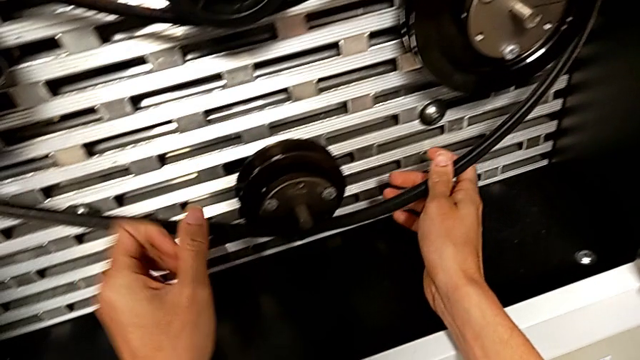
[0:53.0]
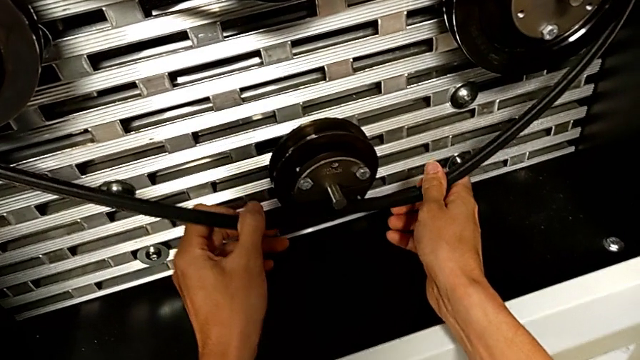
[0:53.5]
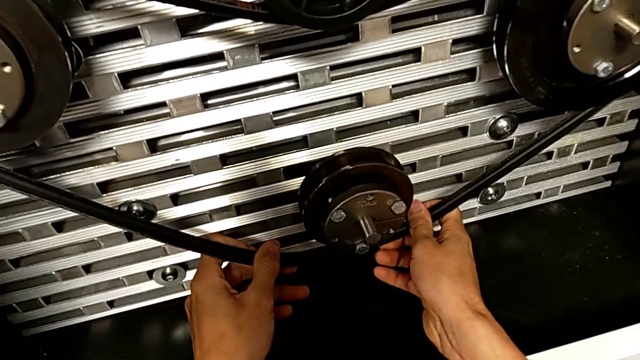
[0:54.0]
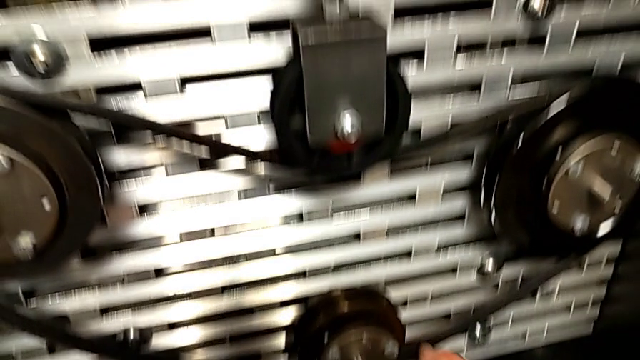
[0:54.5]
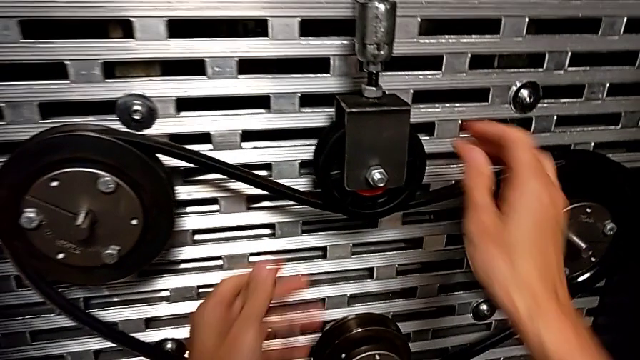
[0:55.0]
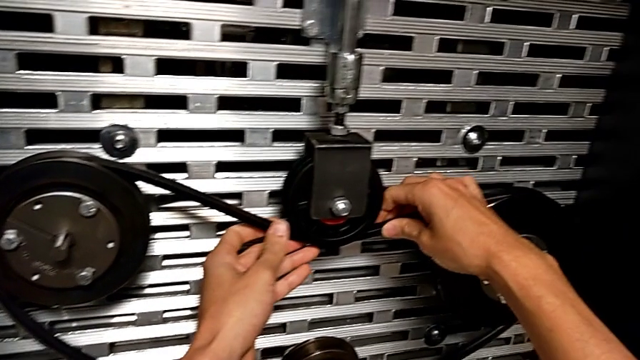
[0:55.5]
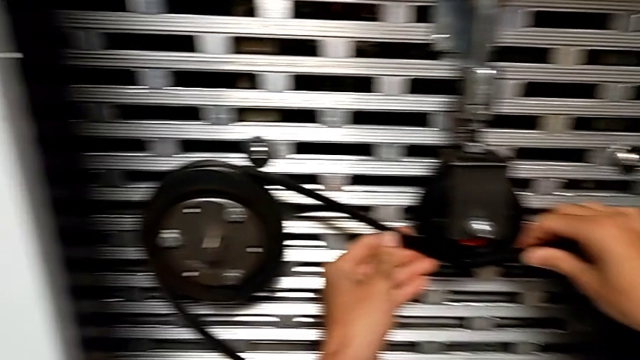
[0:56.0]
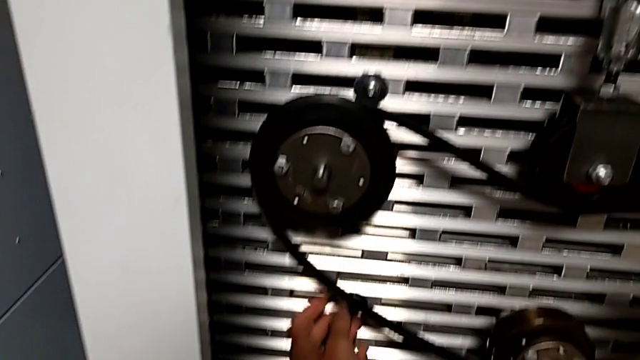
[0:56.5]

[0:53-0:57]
The camera wearer is putting a new belt on the rotary wheels. They assemble the new belt and align it.

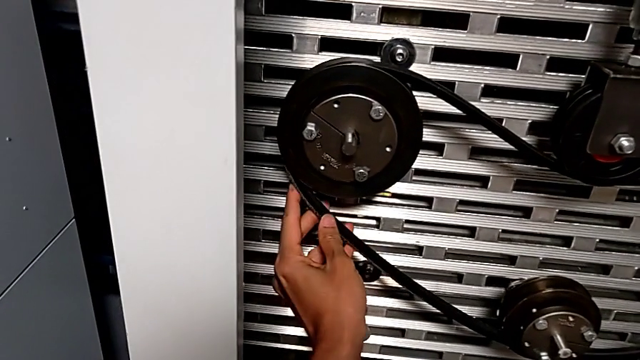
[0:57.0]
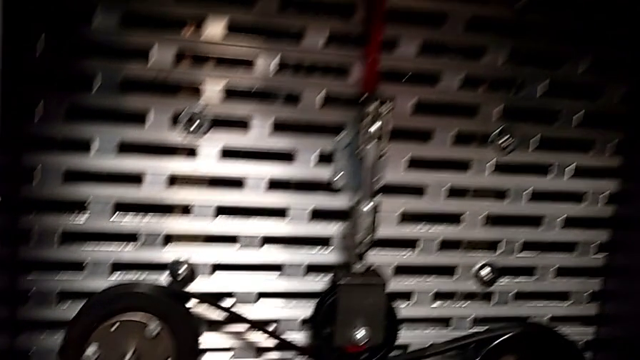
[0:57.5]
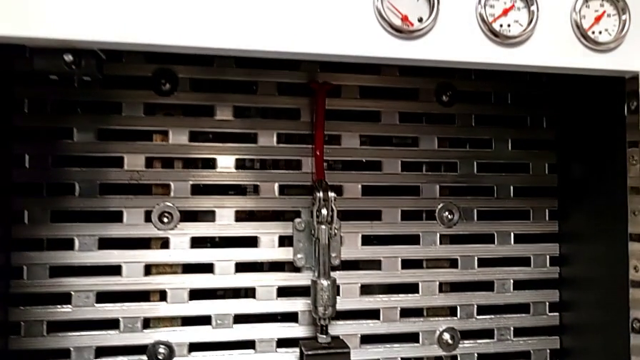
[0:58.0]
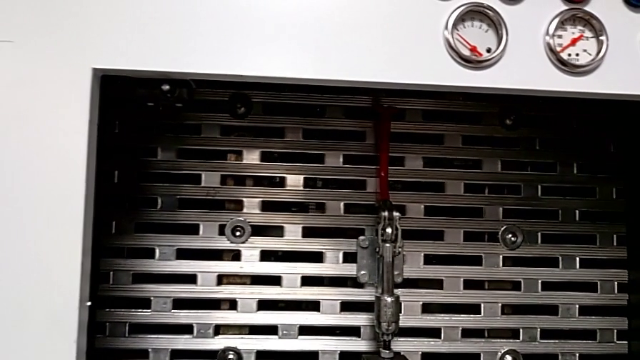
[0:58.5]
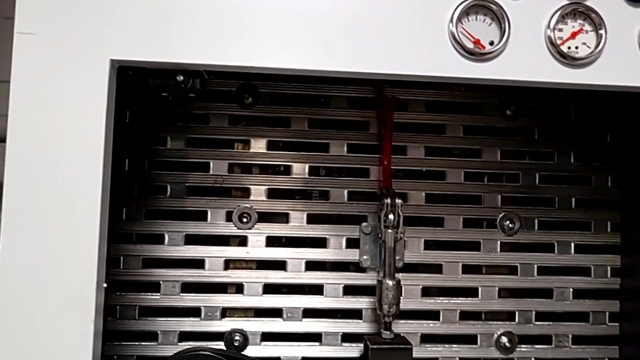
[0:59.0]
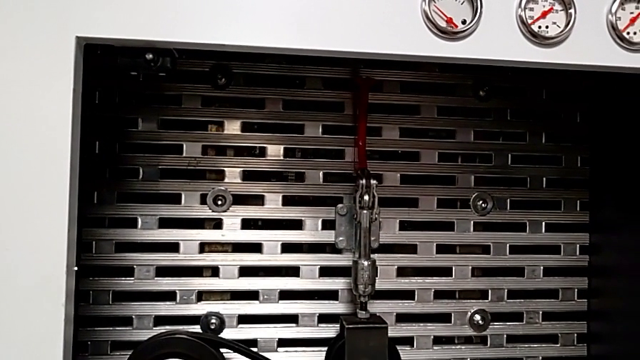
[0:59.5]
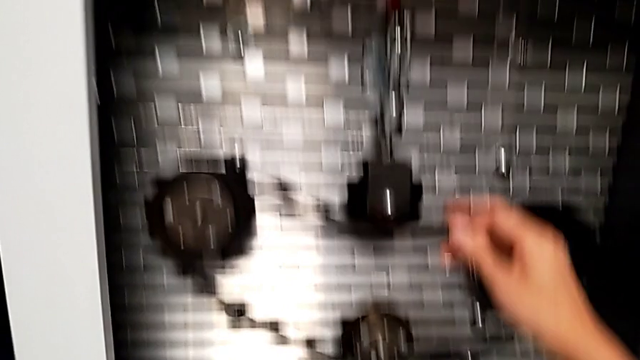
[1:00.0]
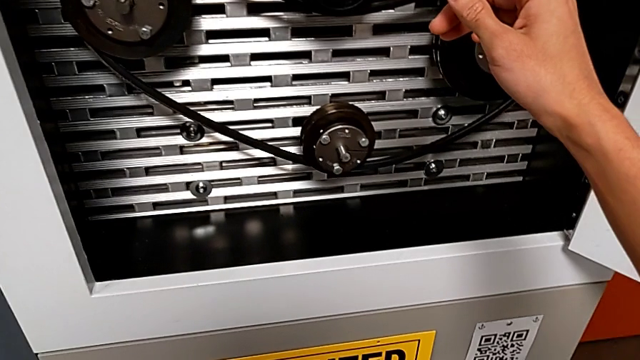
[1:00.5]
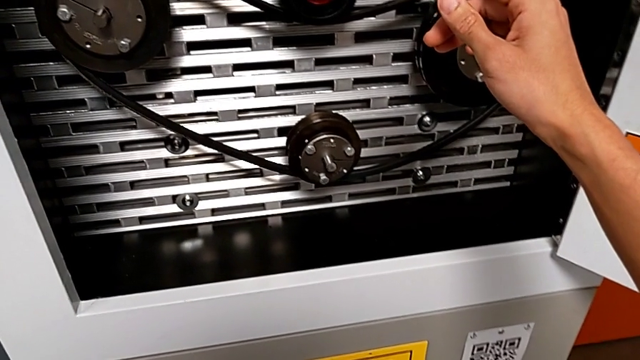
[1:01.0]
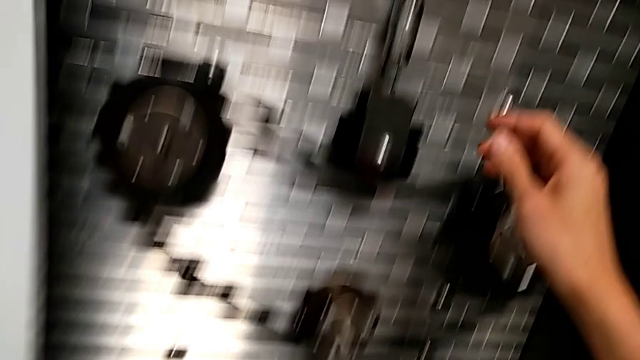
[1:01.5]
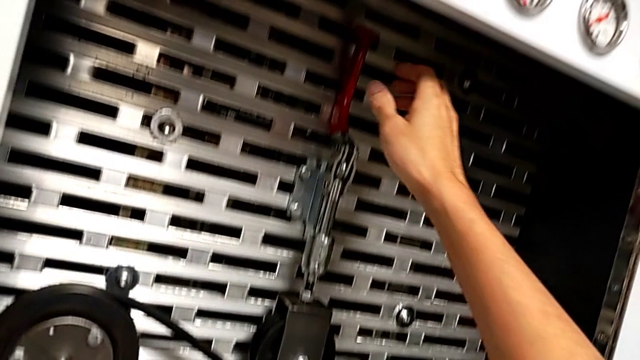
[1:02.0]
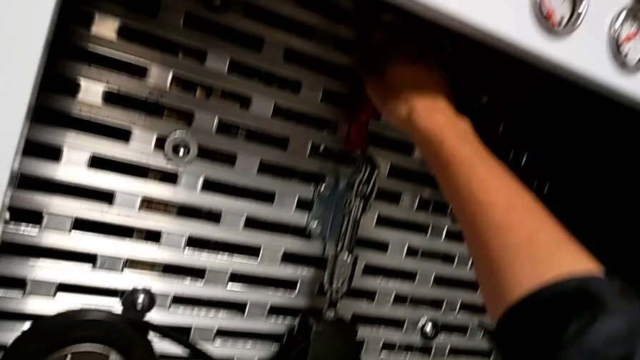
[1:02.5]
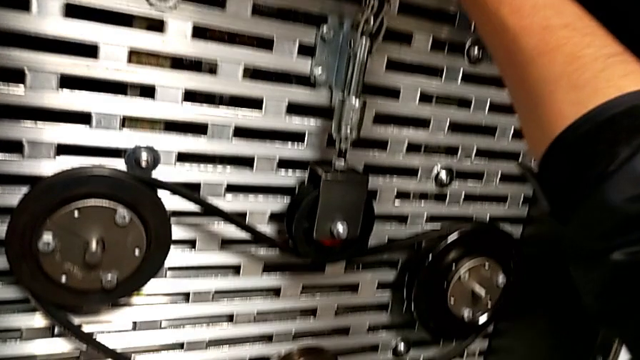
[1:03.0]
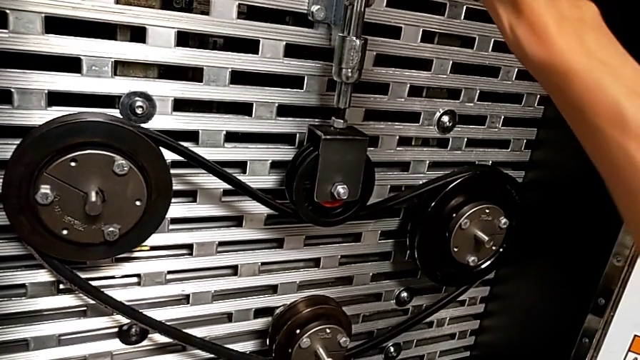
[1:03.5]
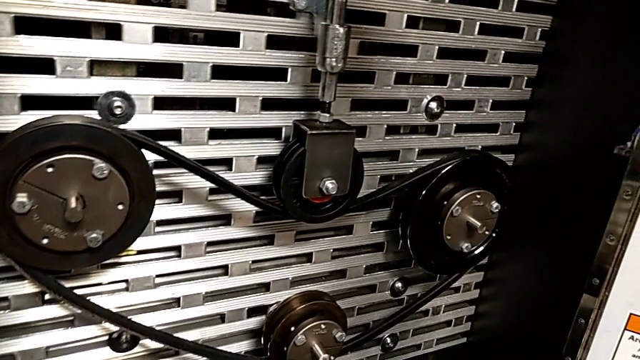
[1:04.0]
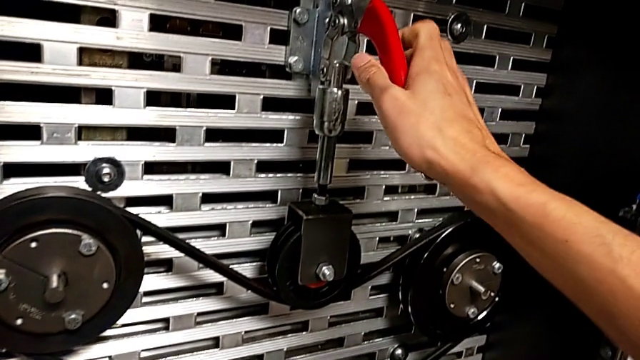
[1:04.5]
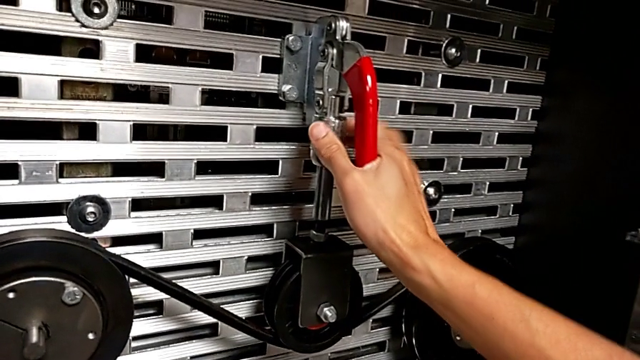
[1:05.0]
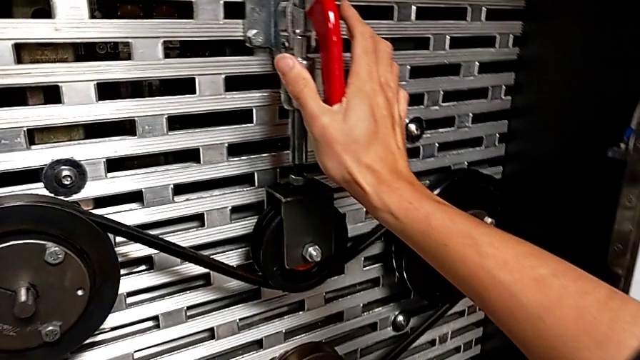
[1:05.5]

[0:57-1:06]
The camera wearer lowers the red lever. They approach the red lever, grab it and push it.

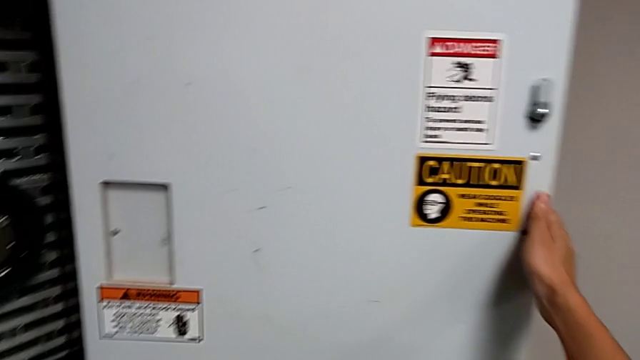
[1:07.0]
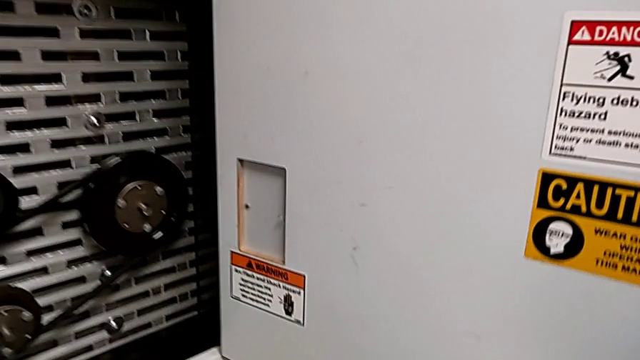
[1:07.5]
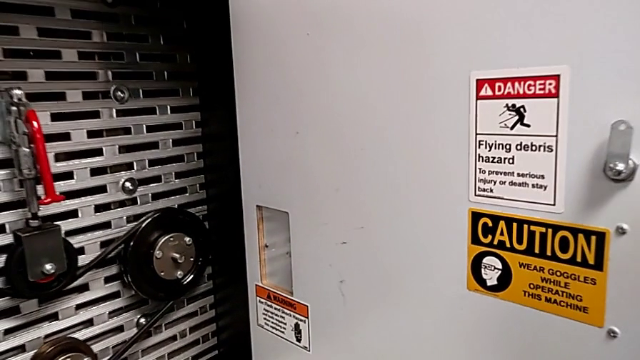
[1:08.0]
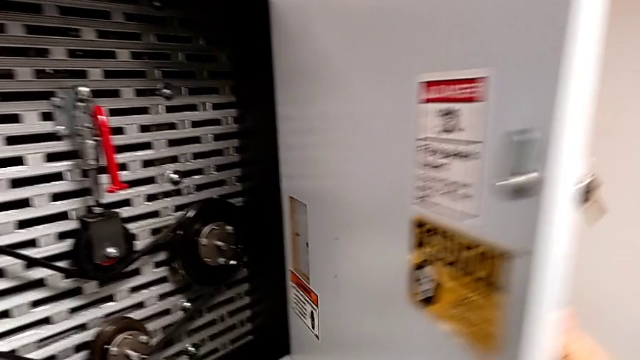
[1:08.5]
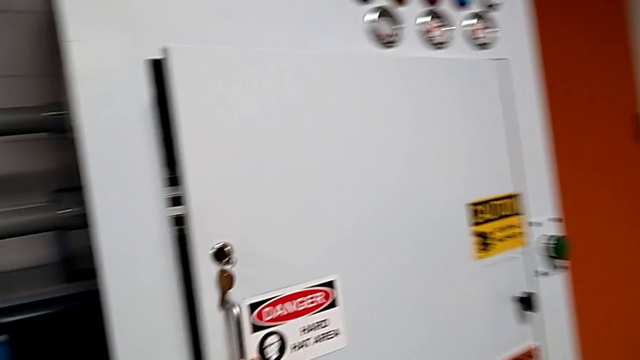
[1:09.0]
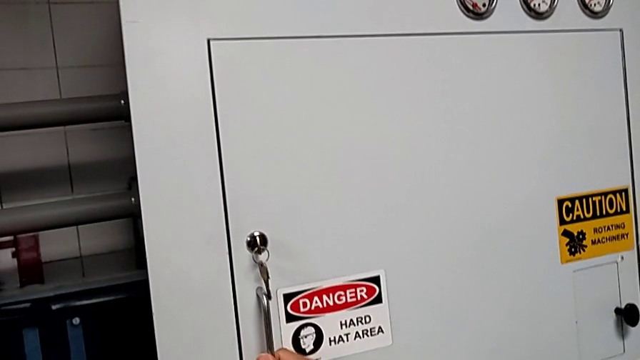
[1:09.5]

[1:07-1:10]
The camera wearer closes the front door. They close the front panel door.

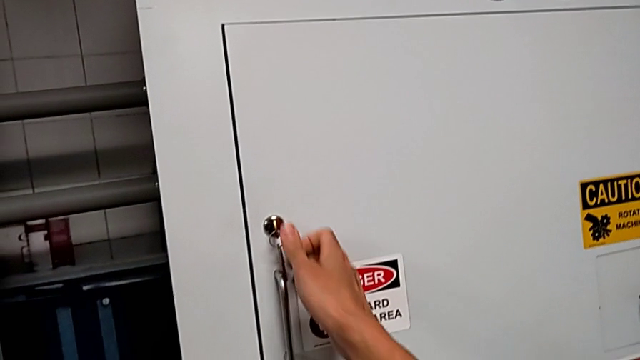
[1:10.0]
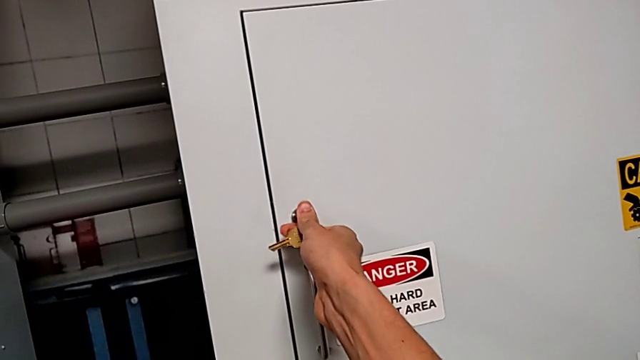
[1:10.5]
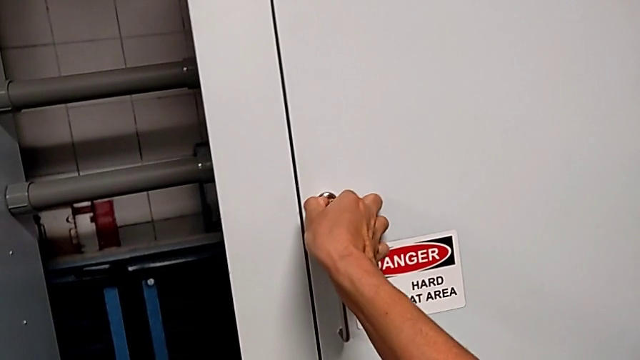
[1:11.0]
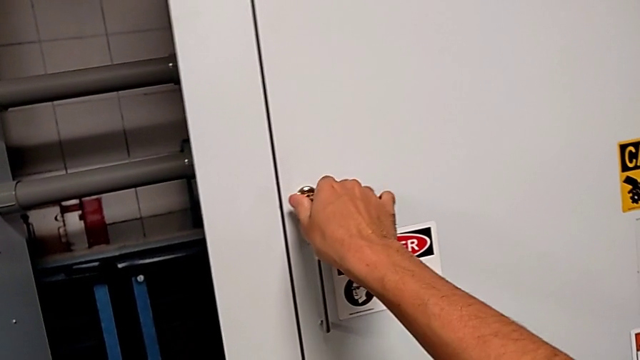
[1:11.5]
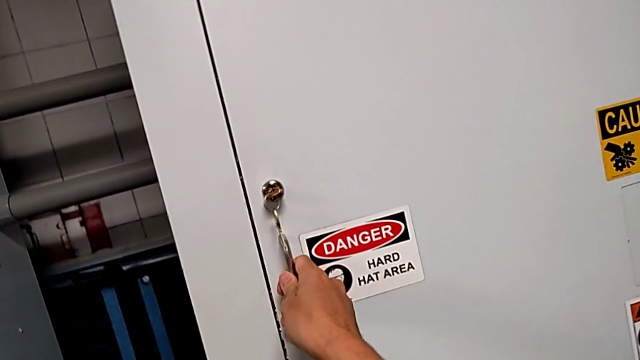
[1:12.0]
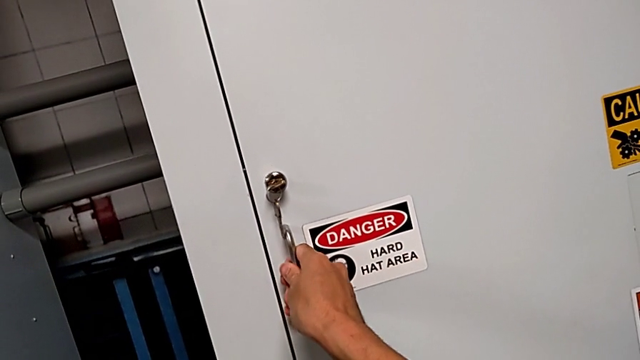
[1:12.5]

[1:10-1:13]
The camera wearer locks the front door. They lock the front panel door and inspect it.

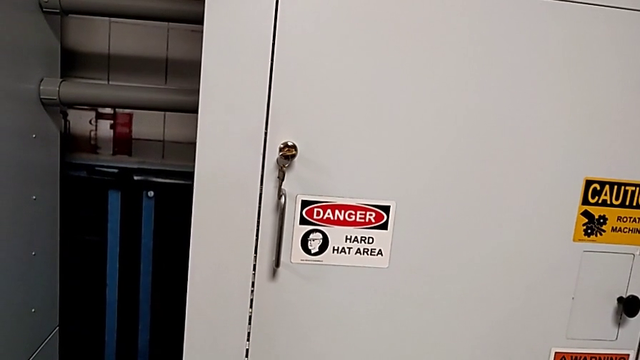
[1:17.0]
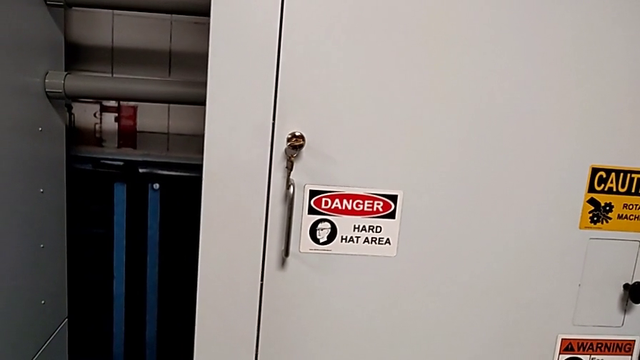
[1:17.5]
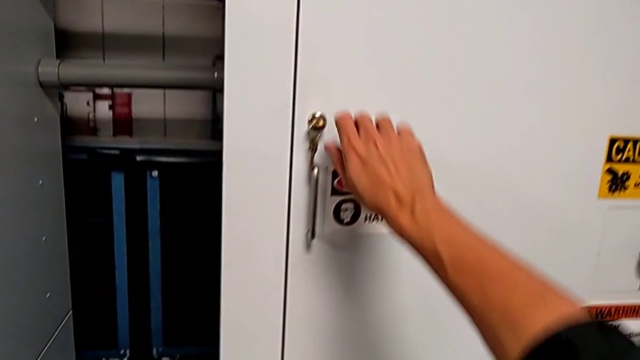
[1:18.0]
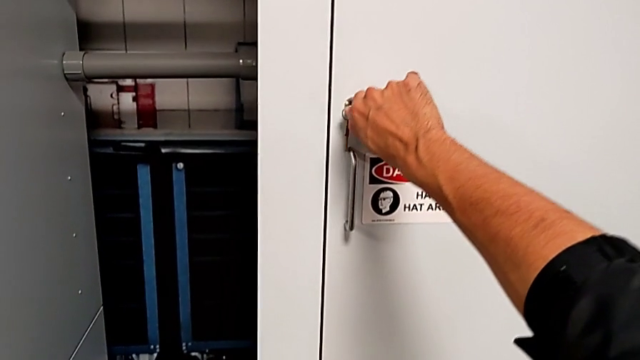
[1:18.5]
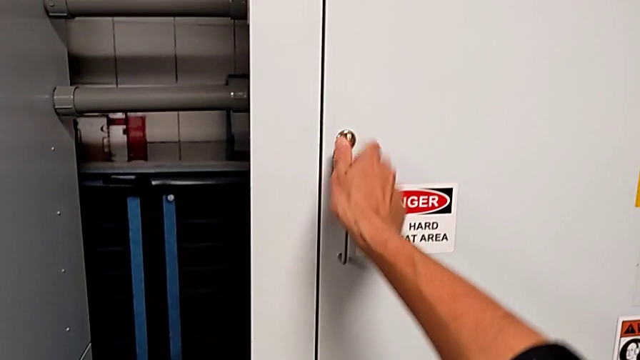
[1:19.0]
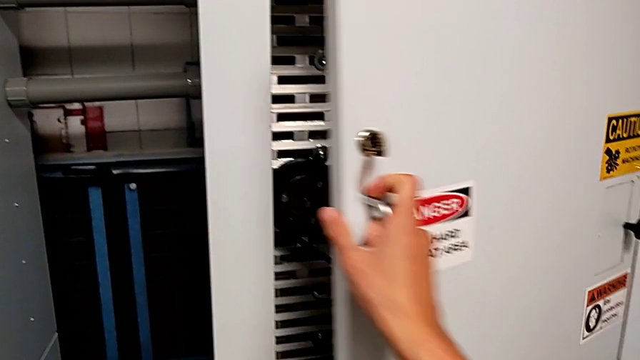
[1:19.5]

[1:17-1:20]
The camera wearer opens the front panel door. They unlock the front panel door and open it.
